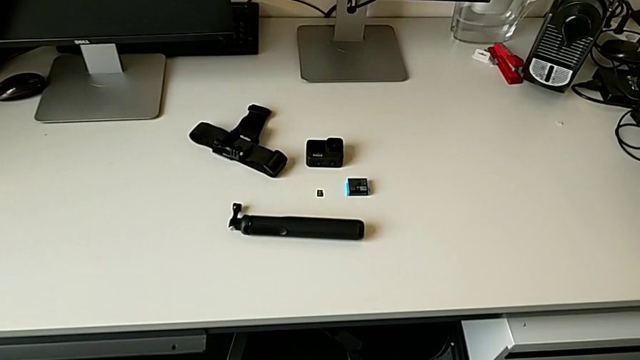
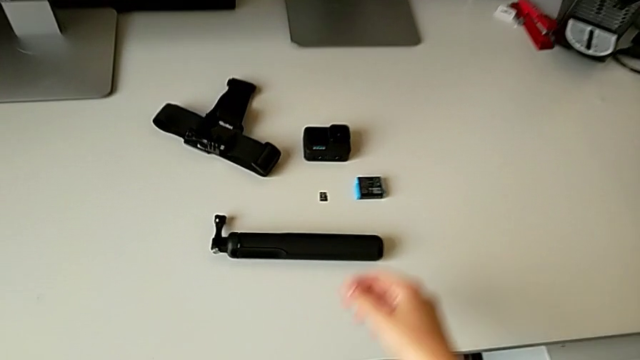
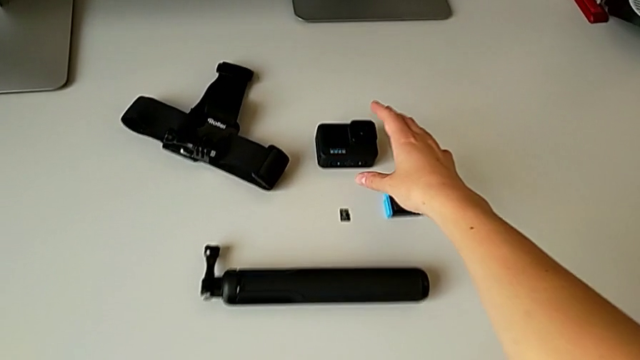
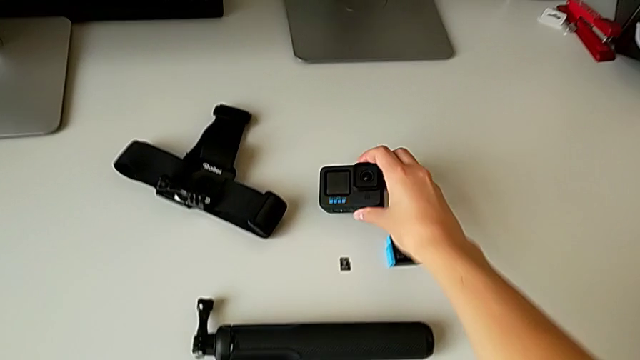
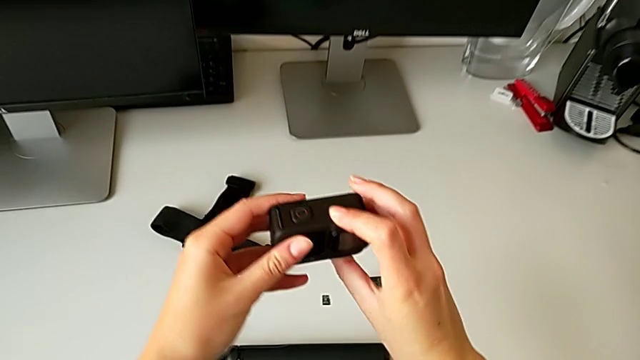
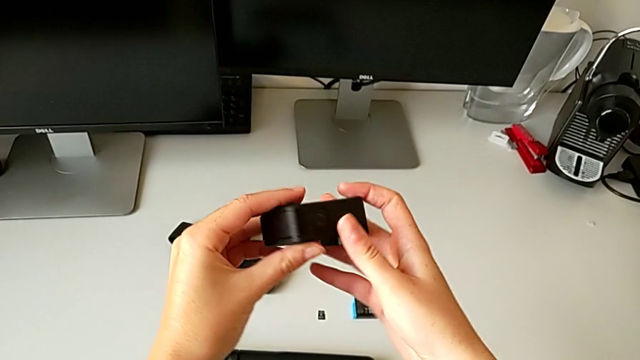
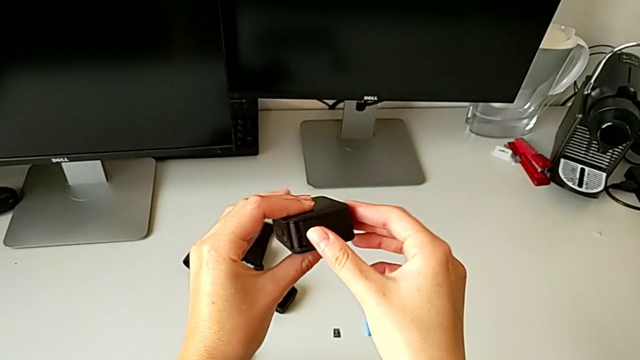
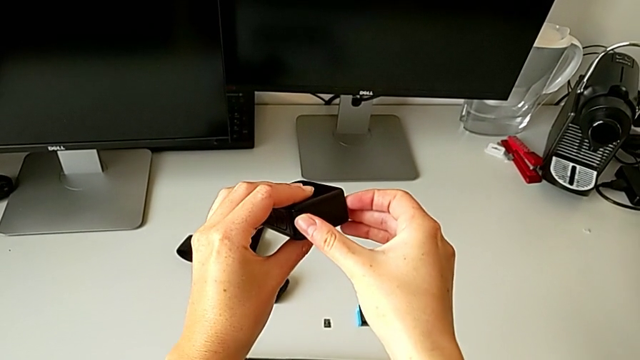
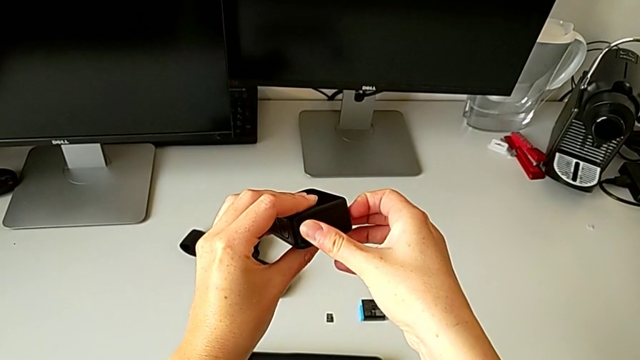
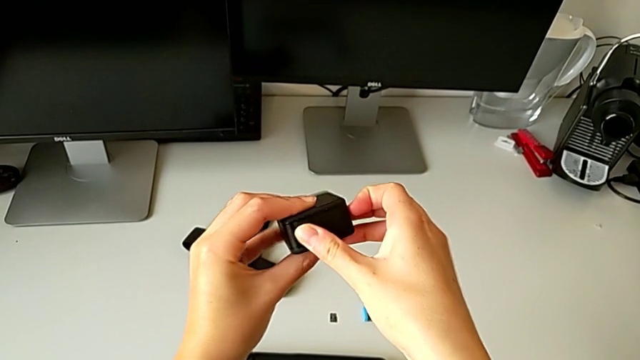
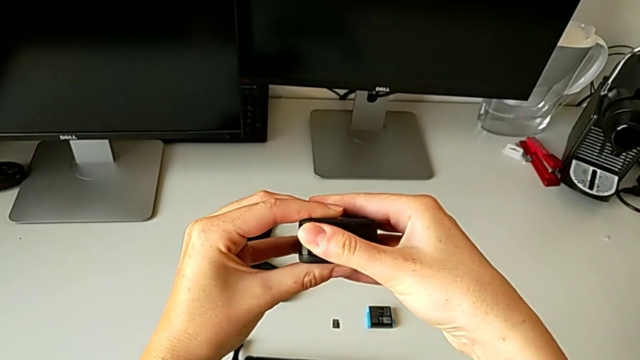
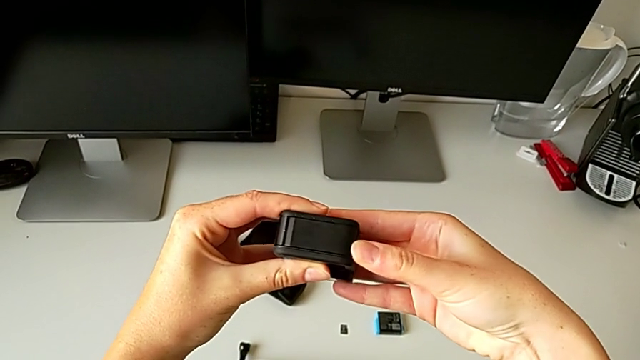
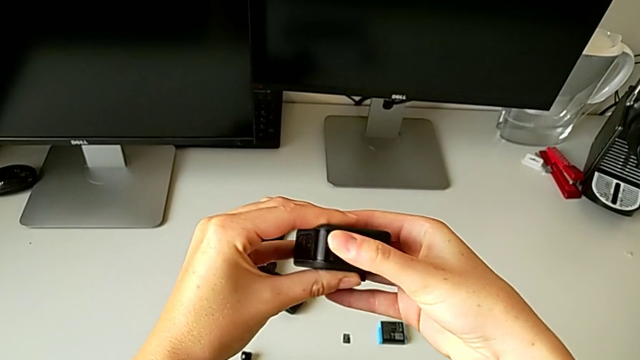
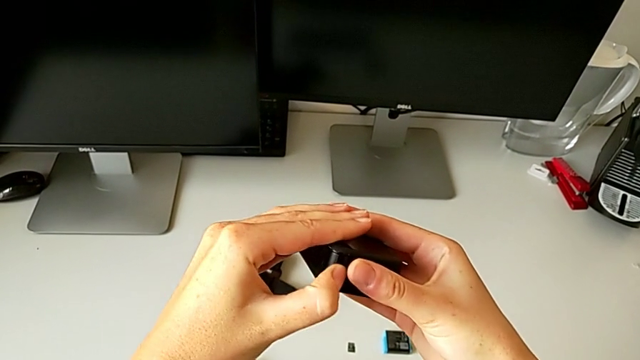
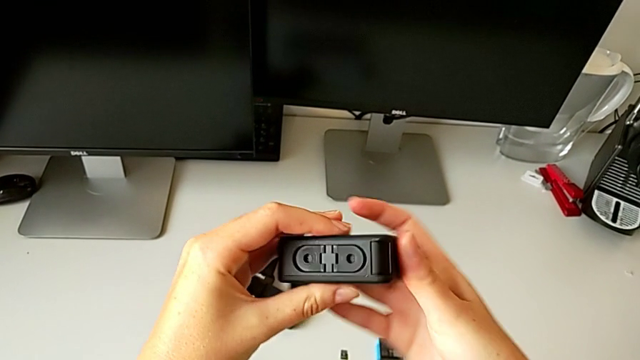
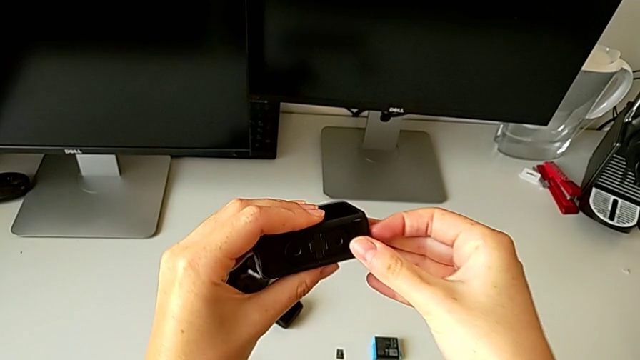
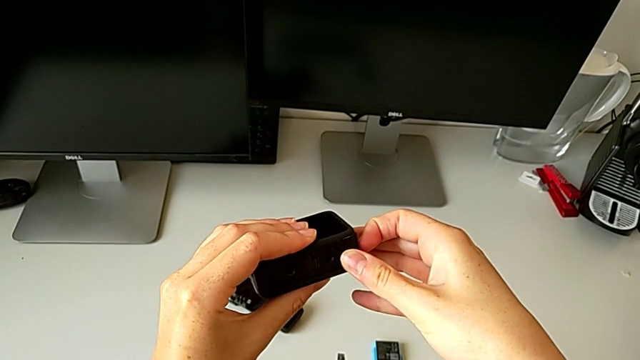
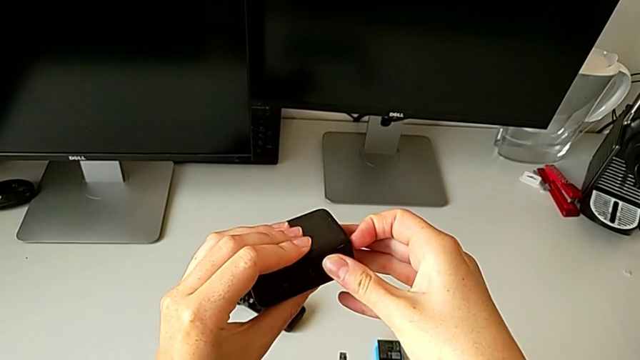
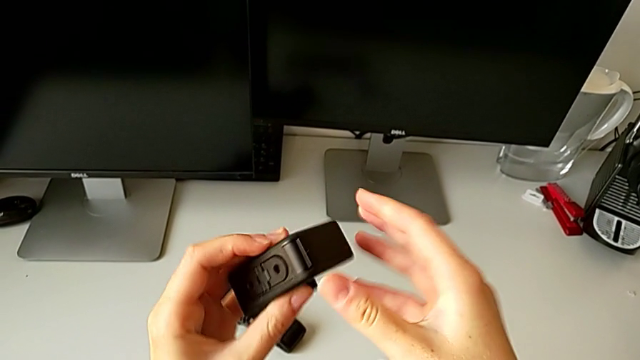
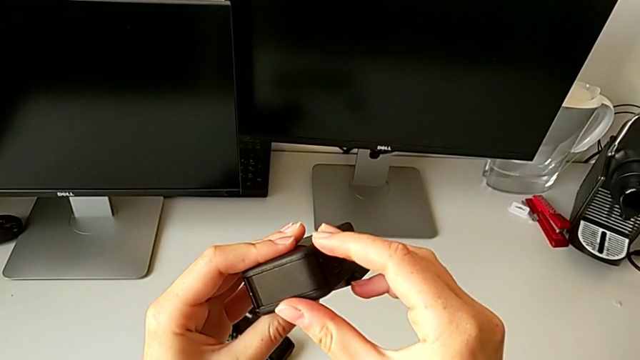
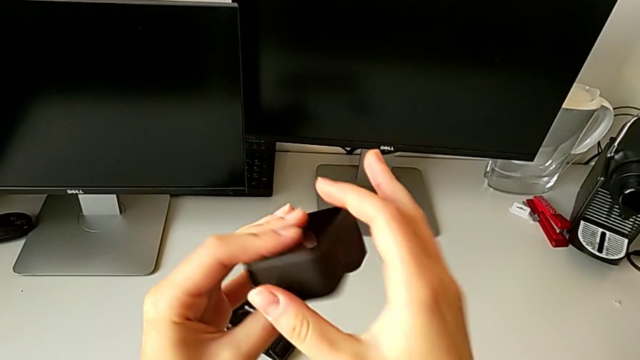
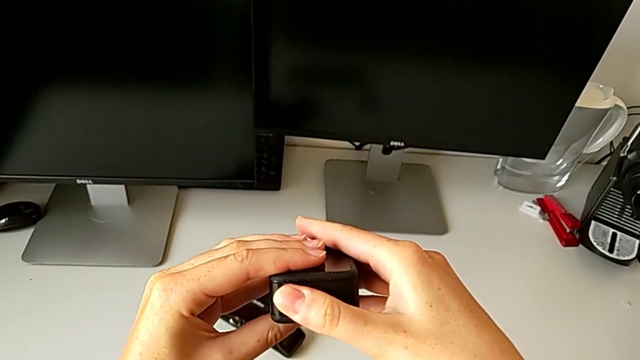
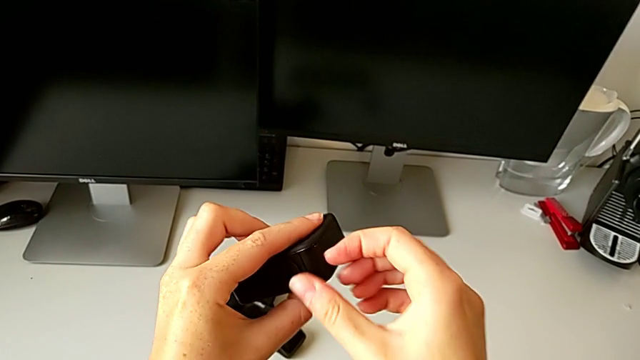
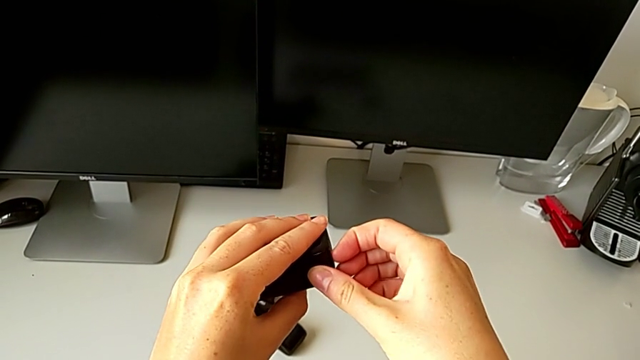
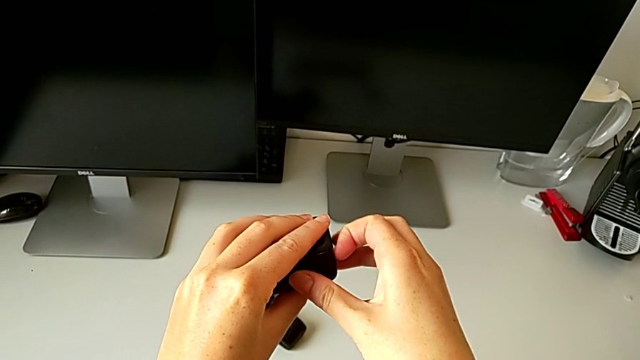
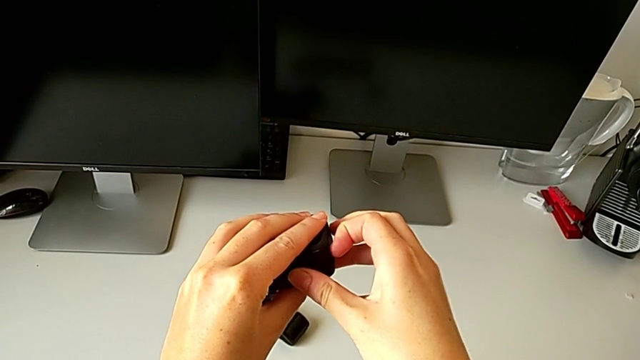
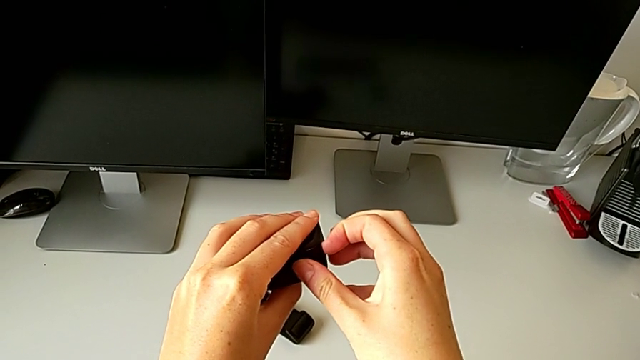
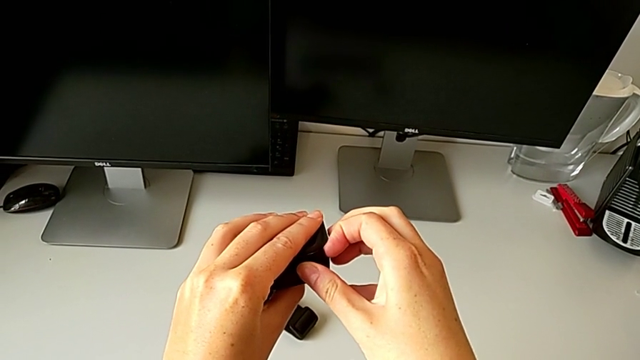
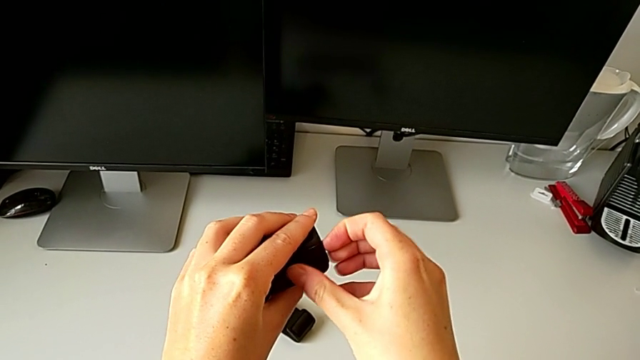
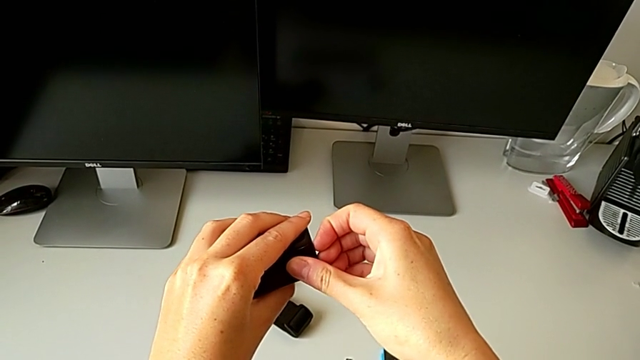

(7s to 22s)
The camera wearer is changing the GoPro camera battery for a new one. They rotate the GoPro and begin to open the battery door.

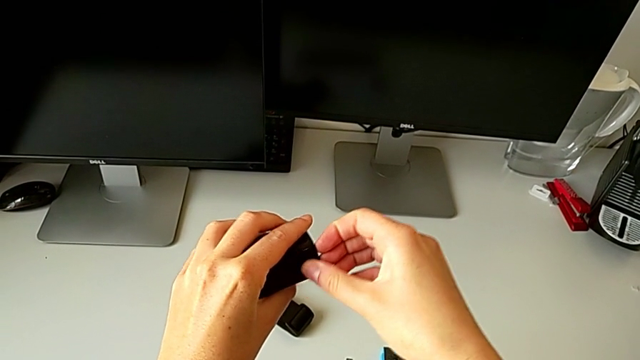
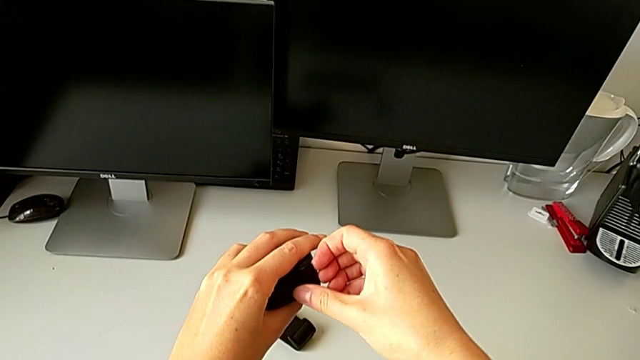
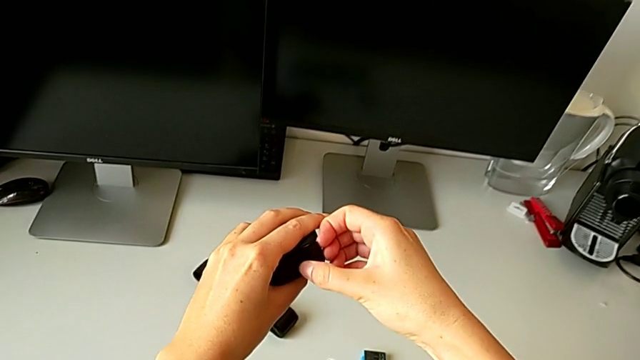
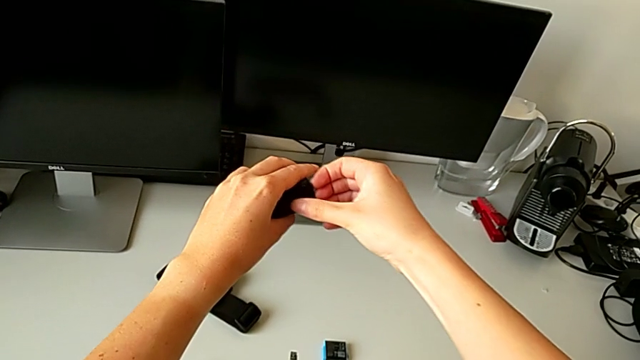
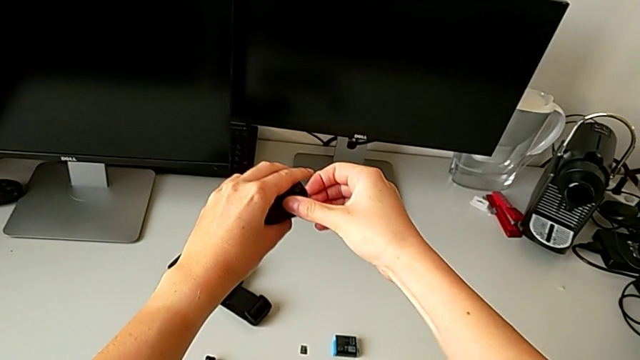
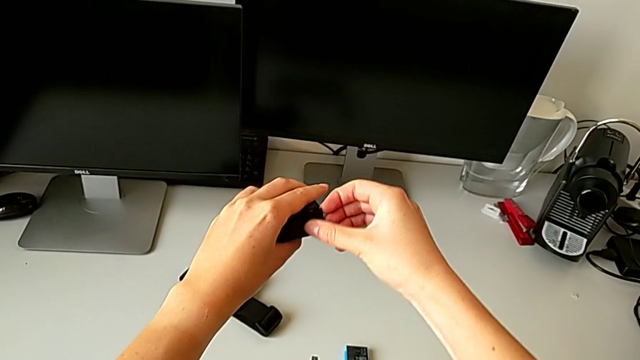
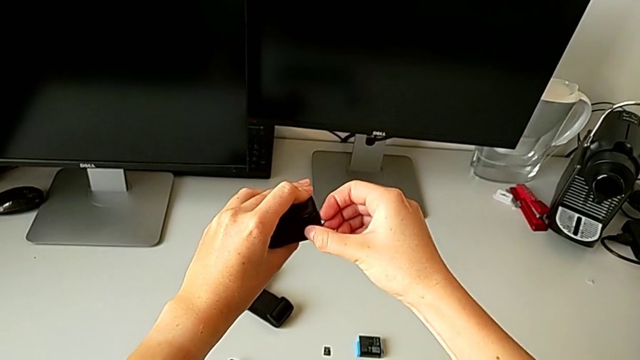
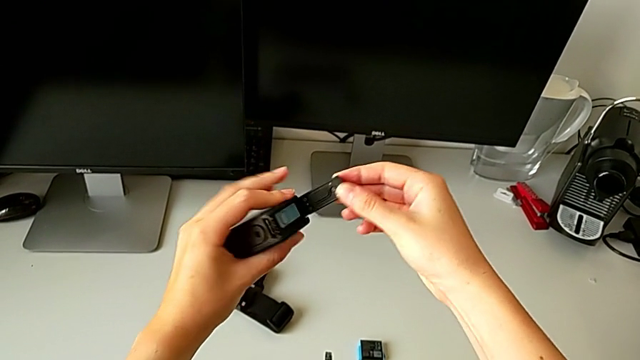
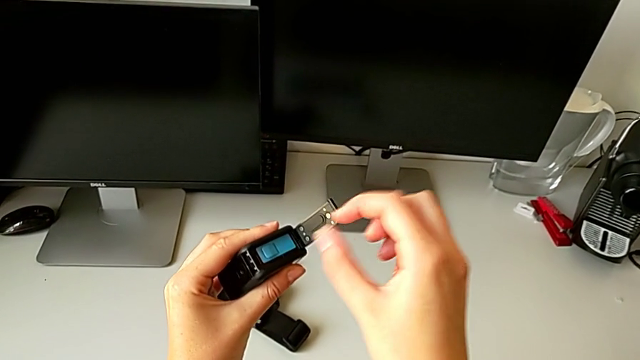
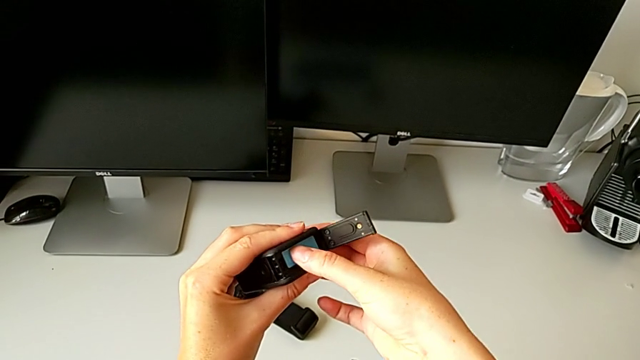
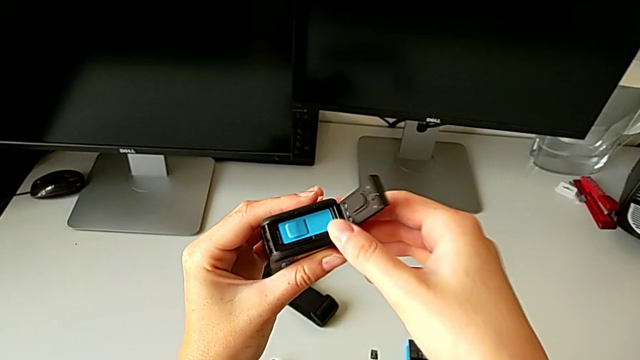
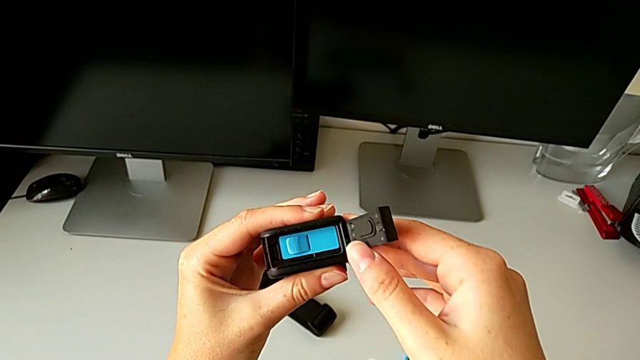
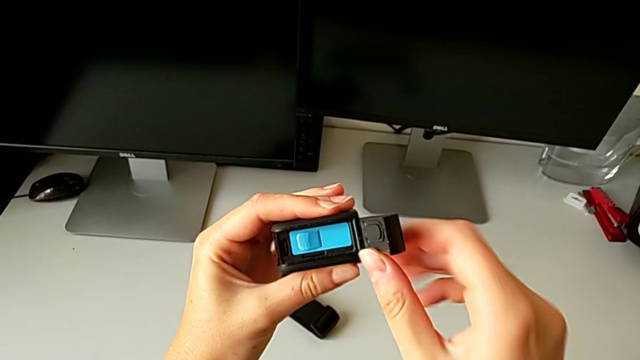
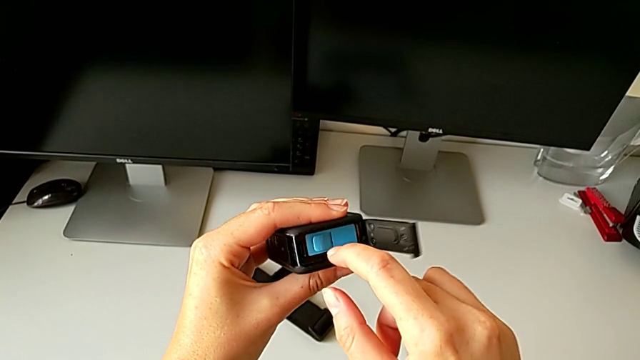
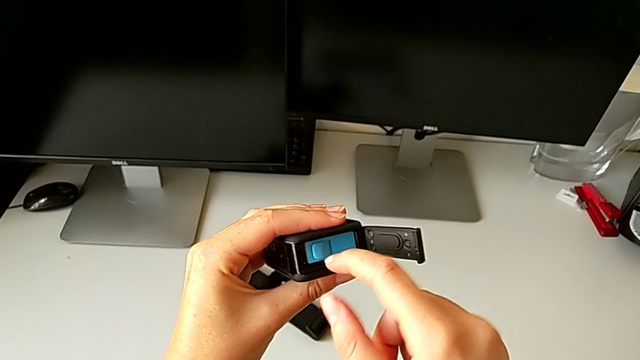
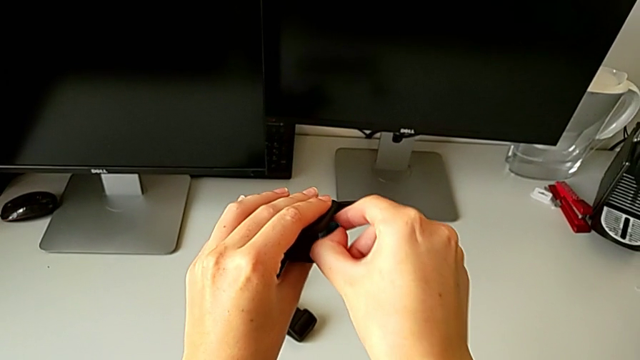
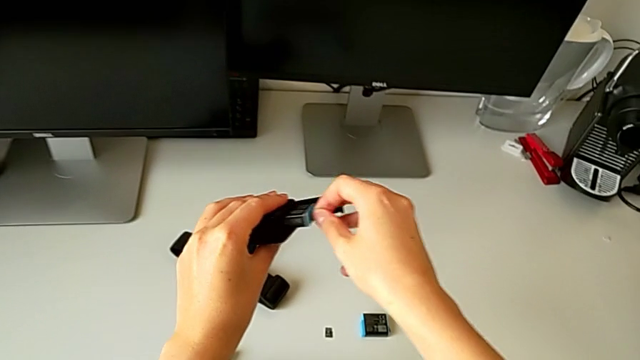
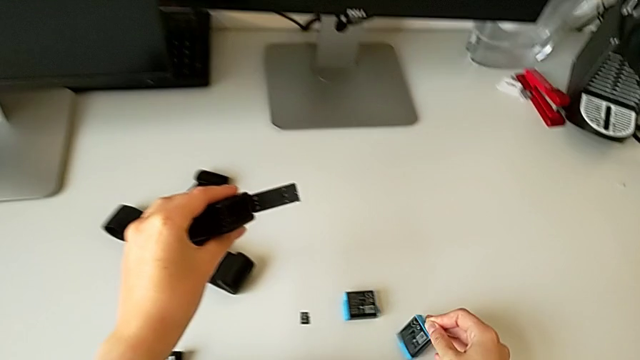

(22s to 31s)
The camera wearer is changing the GoPro camera battery for a new one. They keep opening the battery door and withdraw the old battery.
